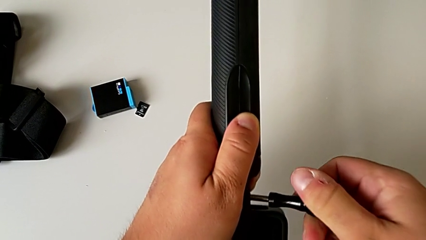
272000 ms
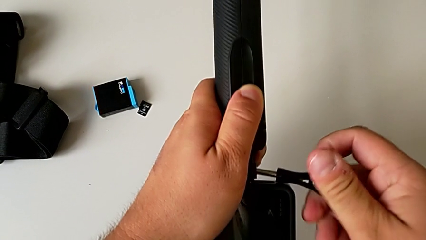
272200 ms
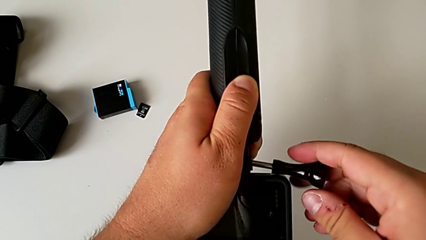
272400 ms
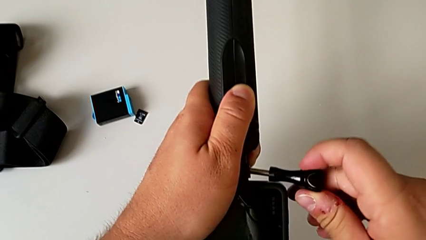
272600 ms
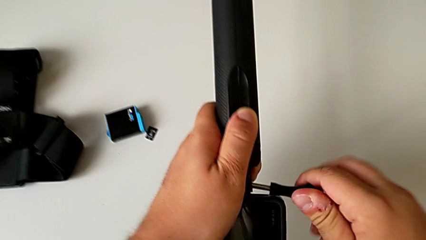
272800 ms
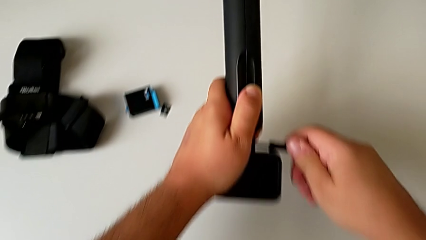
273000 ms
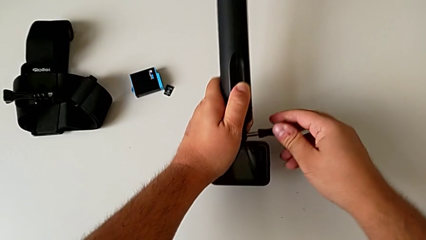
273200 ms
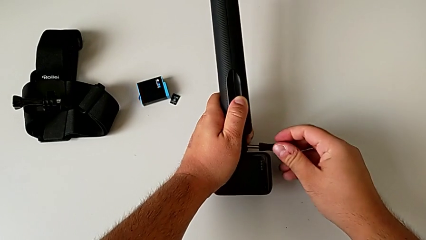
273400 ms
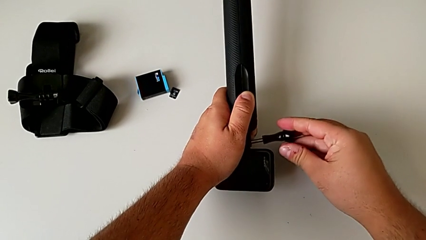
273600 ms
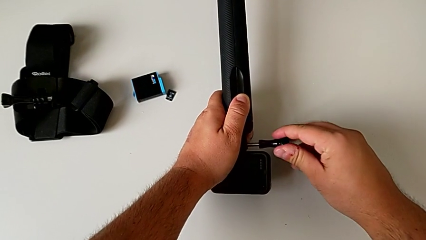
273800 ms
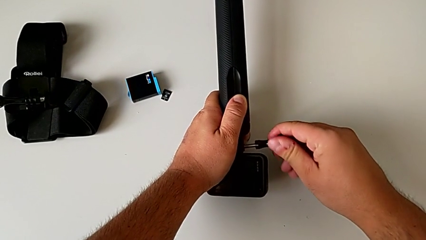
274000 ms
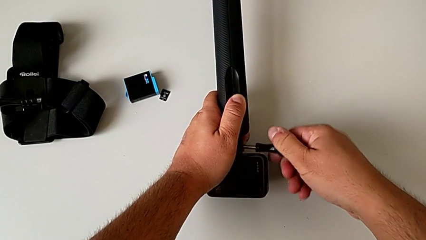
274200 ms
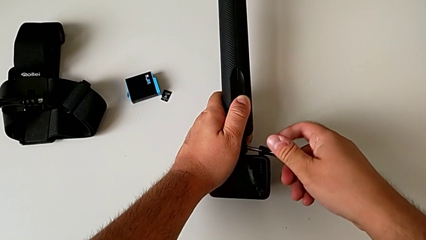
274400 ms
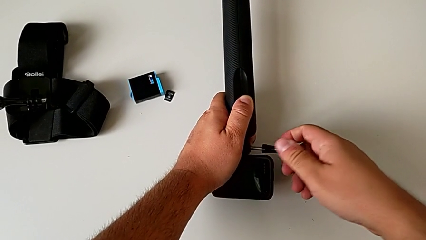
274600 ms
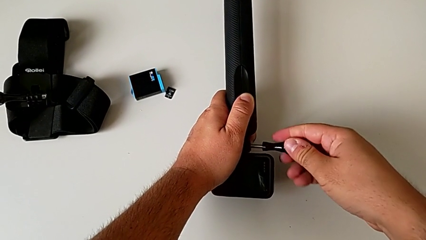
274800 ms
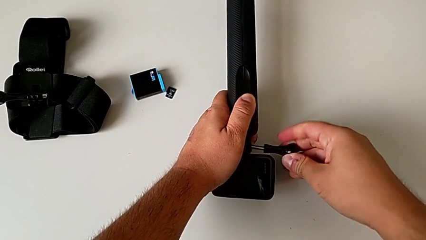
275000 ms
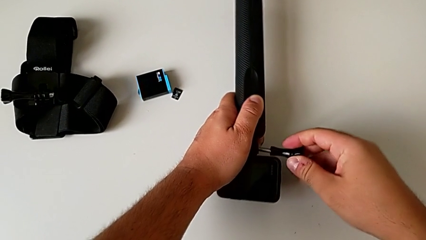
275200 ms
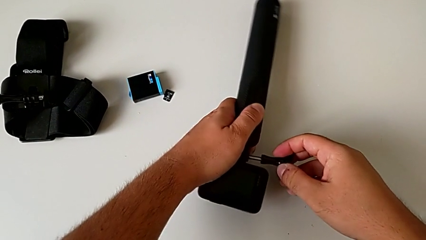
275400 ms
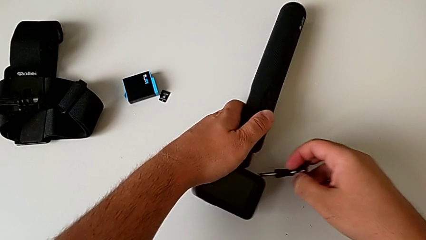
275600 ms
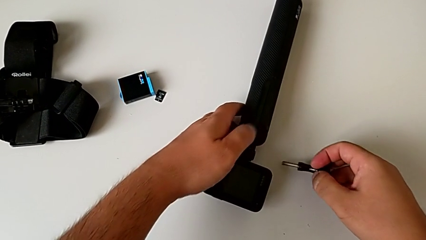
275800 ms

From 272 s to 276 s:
The camera wearer is putting the GoPro on the handheld grip. They wrongly screw the mounting peg and cannot screw the mount to the handheld grip correctly.

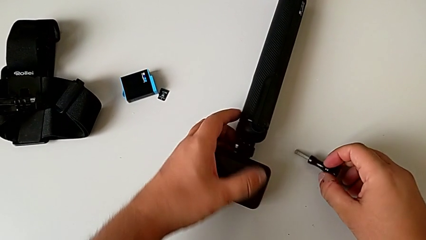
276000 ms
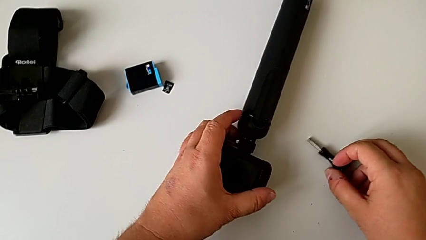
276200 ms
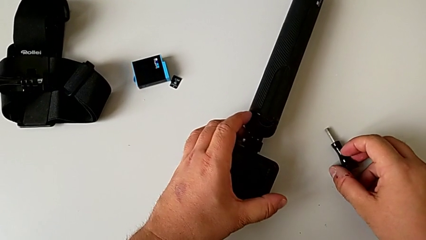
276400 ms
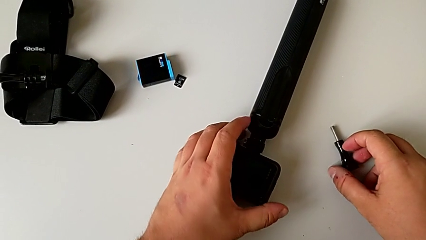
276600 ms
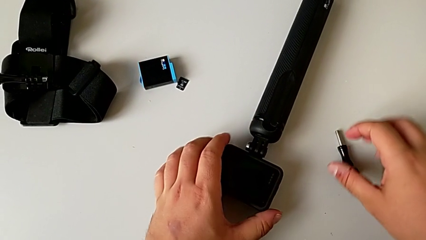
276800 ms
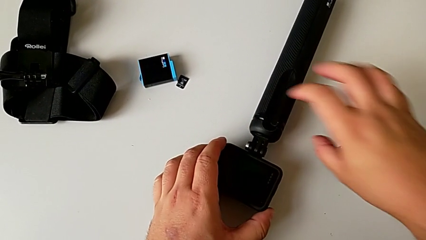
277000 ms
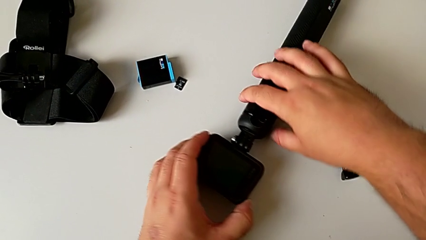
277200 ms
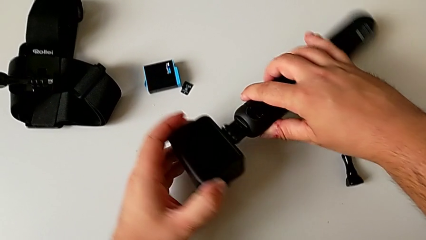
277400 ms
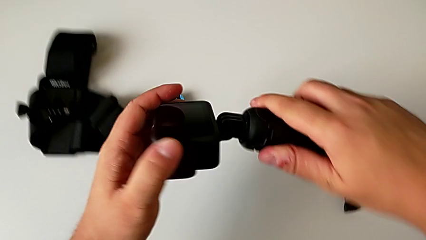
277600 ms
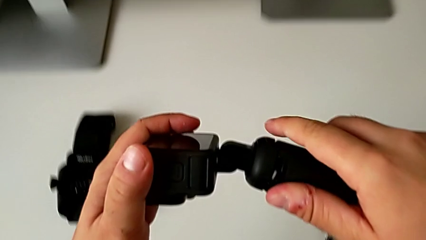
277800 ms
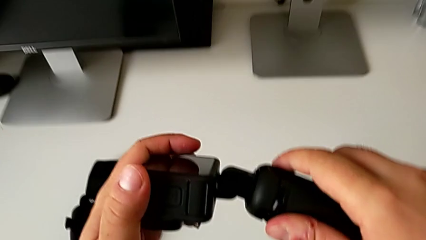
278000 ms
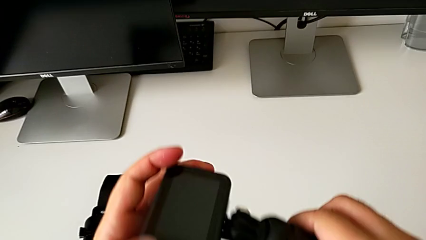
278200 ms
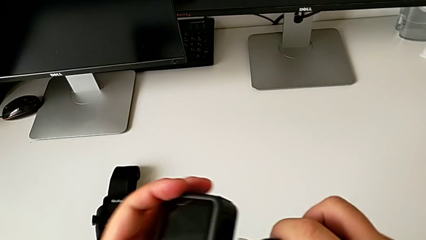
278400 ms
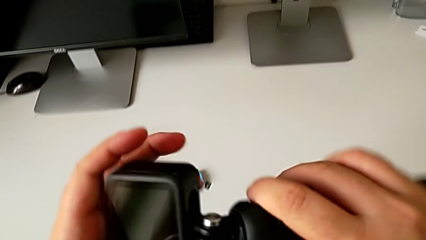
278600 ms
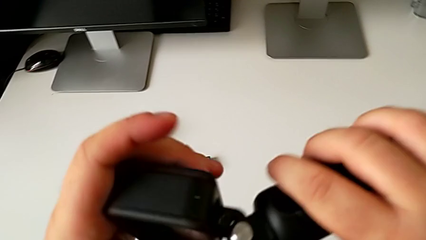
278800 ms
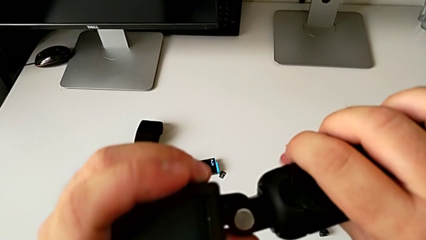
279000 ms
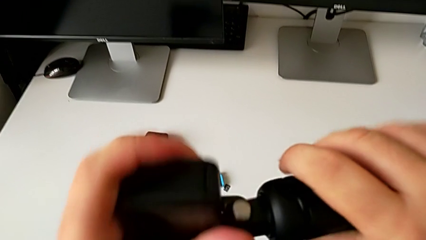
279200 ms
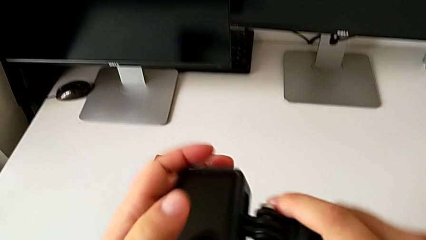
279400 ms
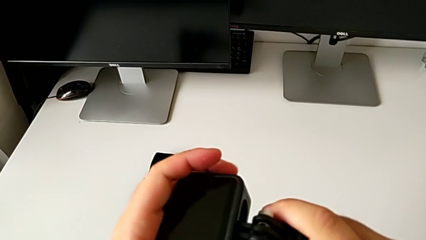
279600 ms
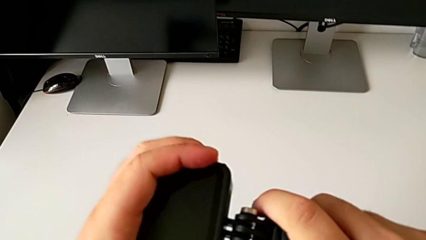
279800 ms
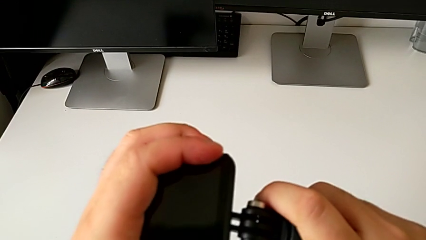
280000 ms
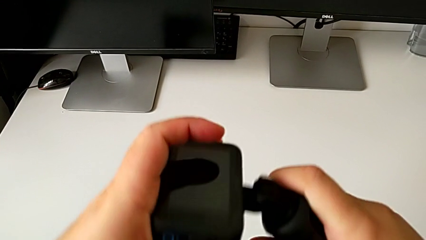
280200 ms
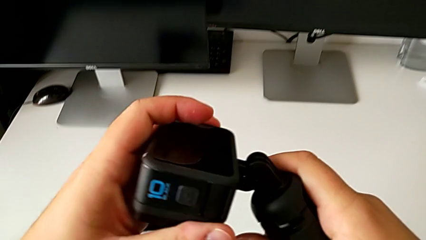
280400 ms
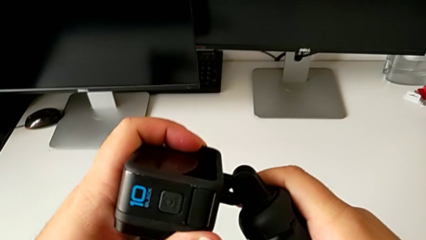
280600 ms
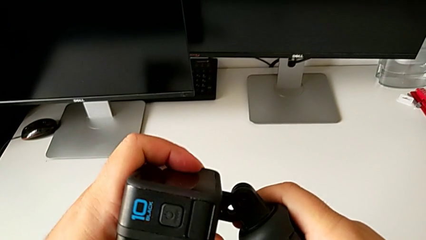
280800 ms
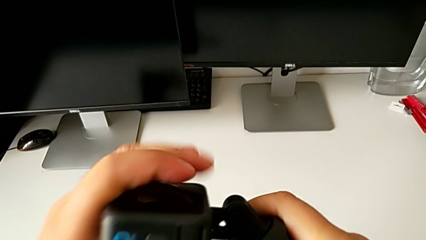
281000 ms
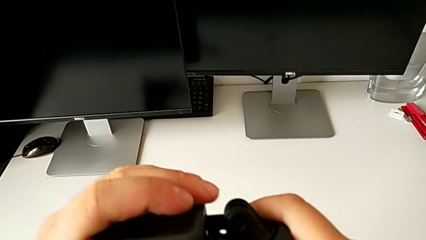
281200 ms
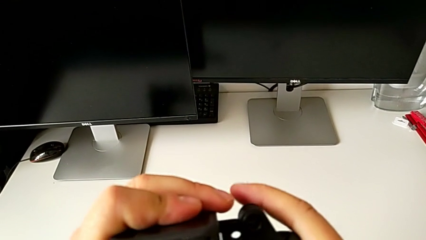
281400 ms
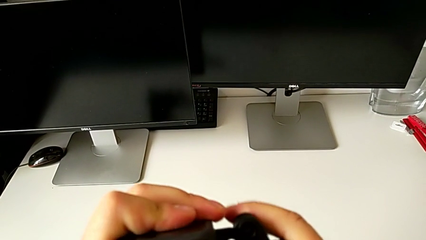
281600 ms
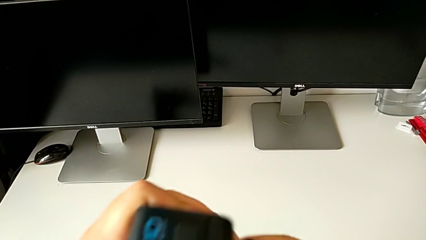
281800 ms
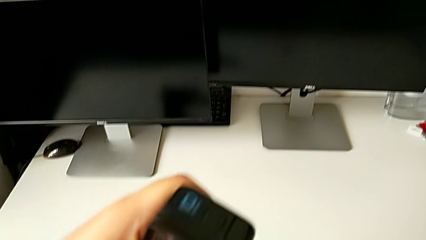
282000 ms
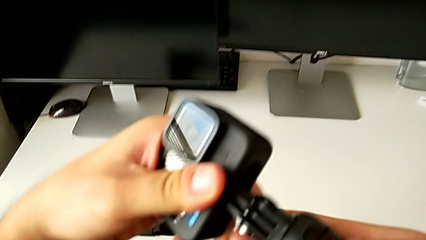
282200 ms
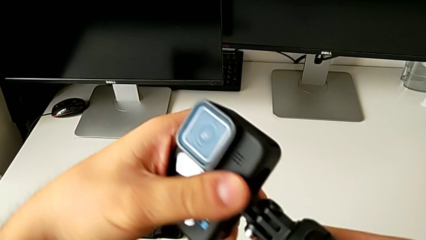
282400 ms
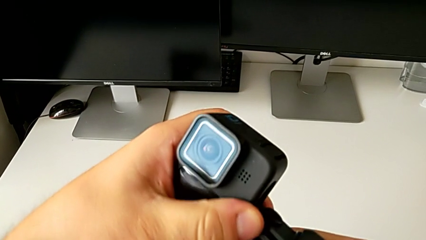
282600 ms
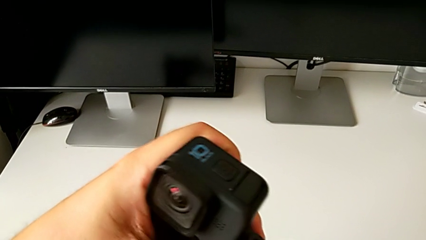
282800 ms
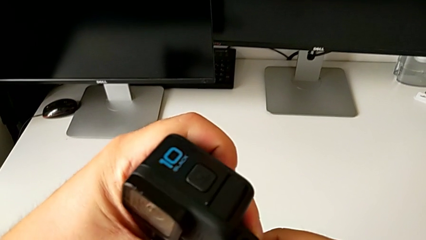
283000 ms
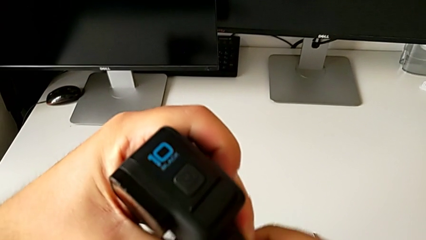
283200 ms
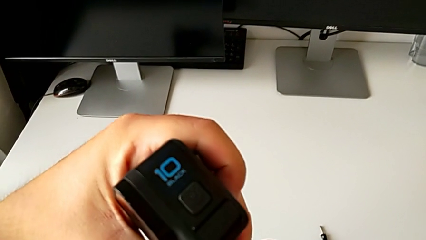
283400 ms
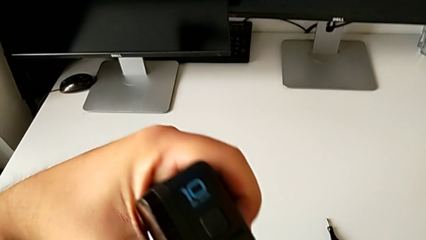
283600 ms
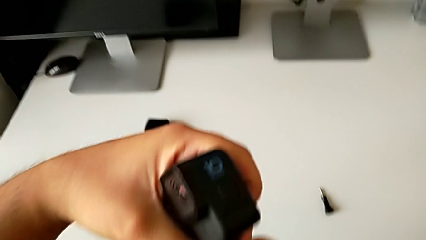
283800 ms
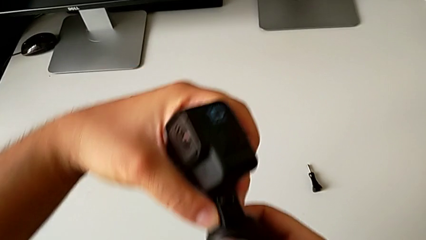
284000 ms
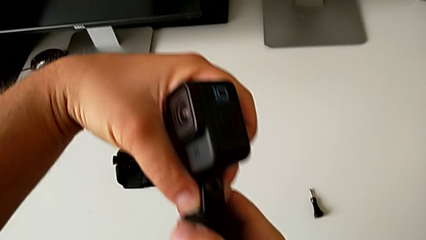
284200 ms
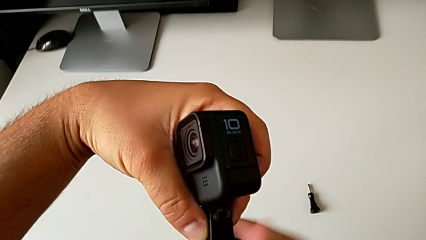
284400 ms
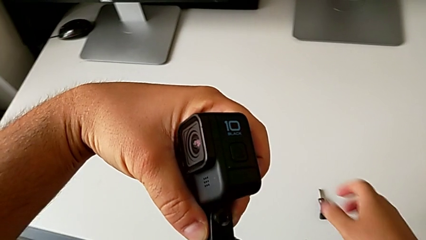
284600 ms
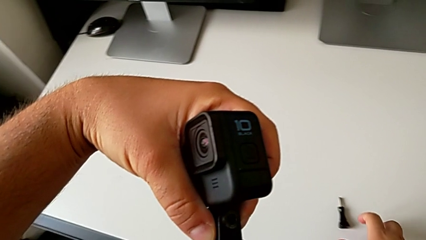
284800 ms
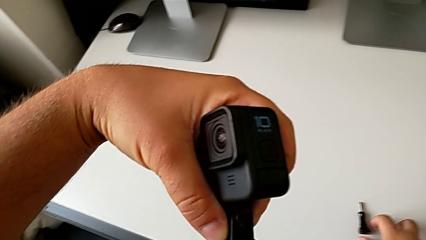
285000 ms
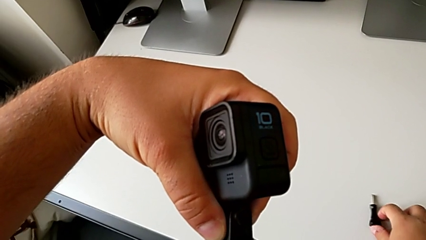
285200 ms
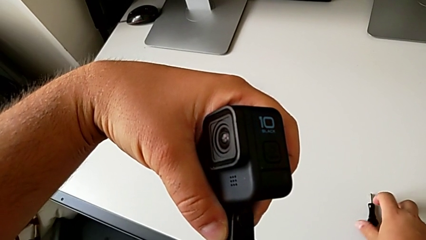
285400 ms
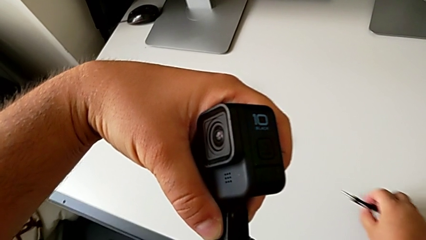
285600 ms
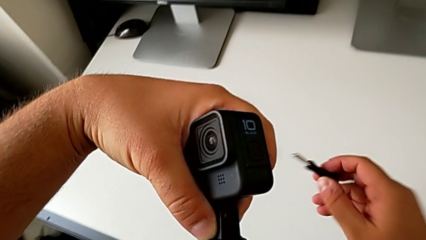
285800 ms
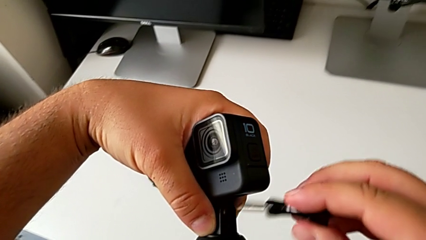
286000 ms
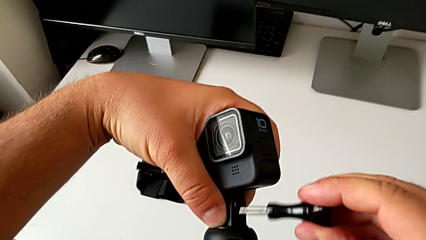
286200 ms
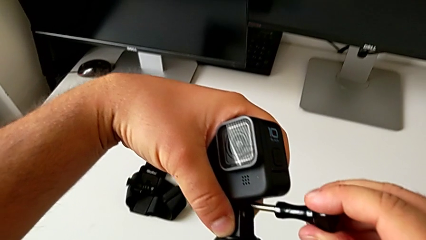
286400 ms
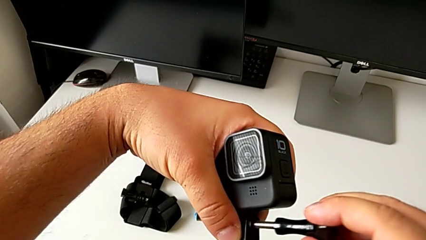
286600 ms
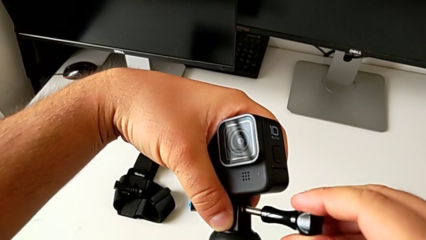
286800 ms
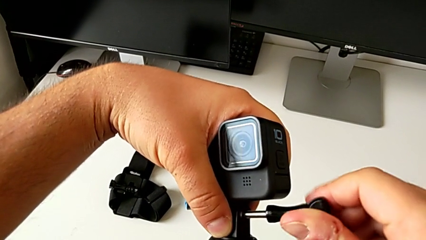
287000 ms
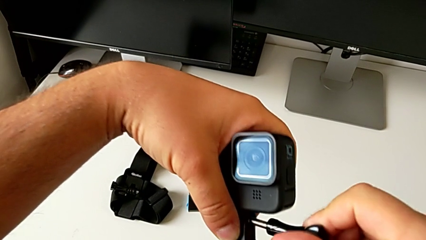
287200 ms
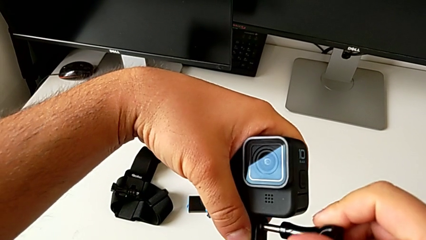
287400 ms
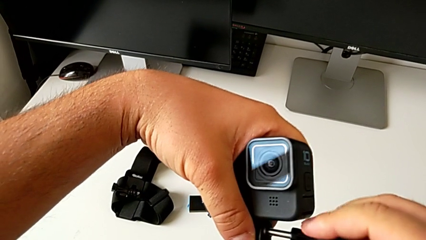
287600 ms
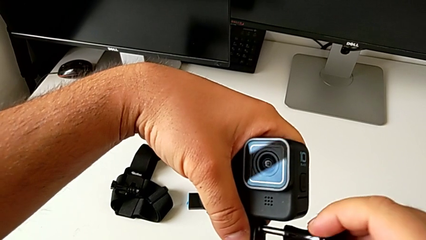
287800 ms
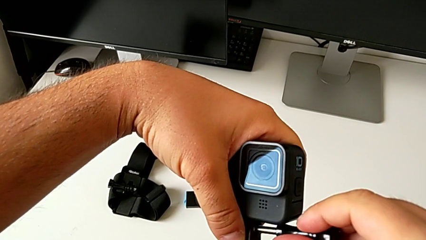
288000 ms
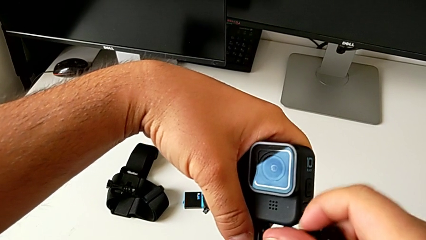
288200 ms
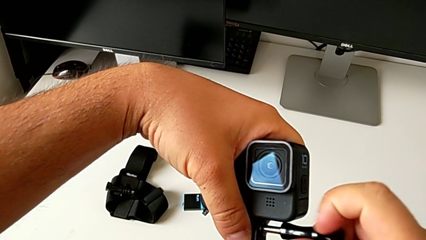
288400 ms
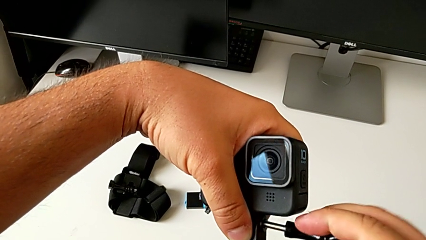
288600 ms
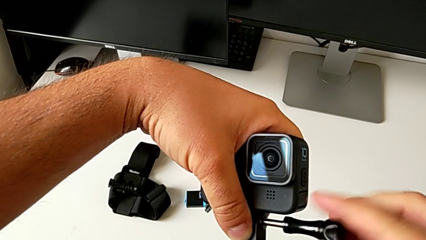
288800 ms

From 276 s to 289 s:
The camera wearer is assembling the GoPro on the handheld grip. They grab the GoPro, lift it, inspect the mounting peg, align it, grab the screw, lift it, place it and begin to screw the mounting peg.
